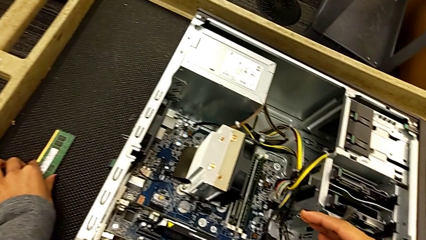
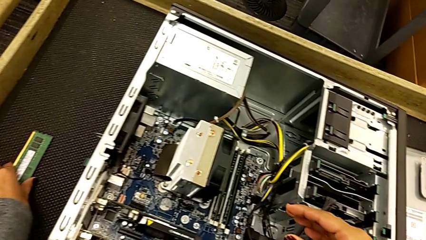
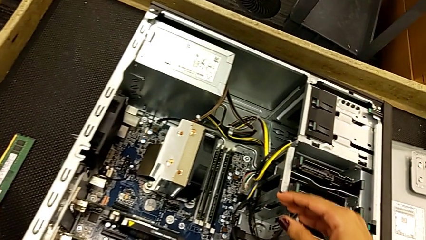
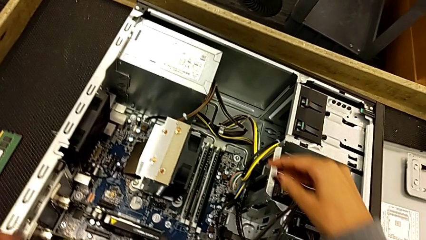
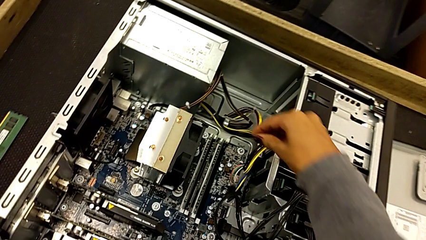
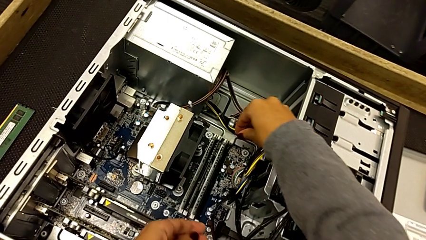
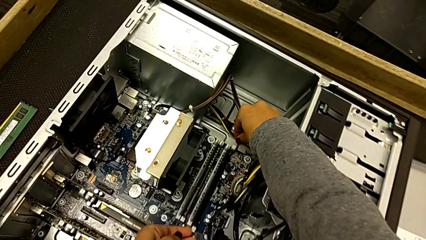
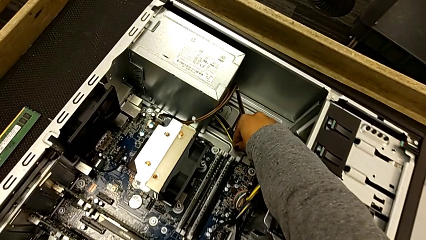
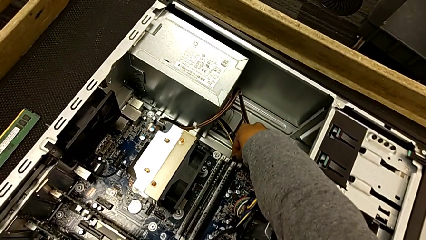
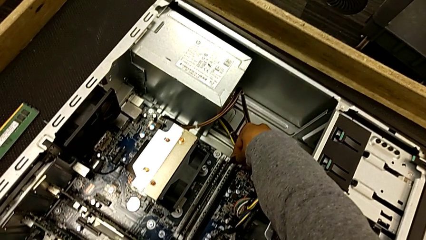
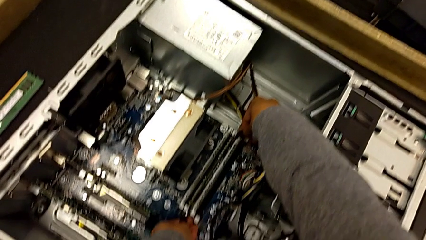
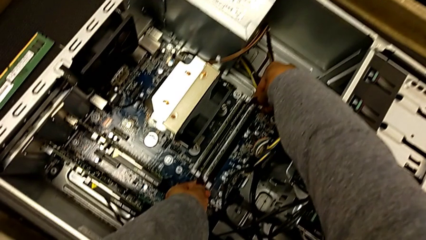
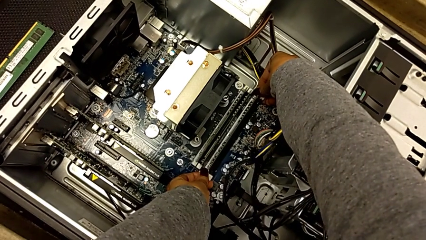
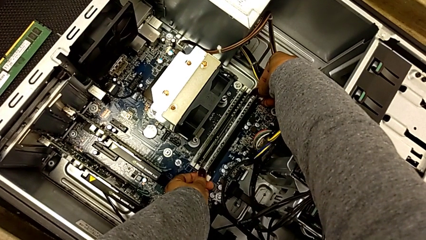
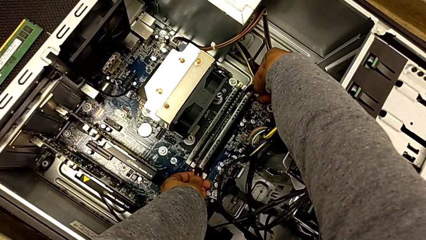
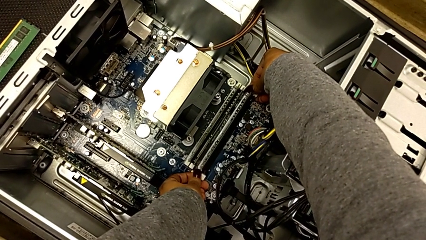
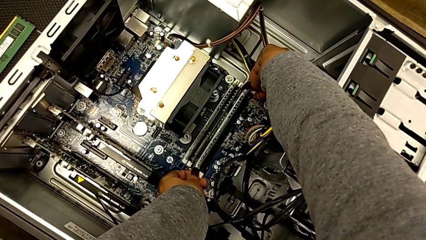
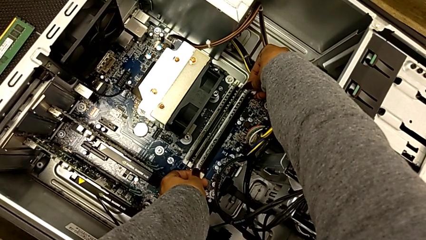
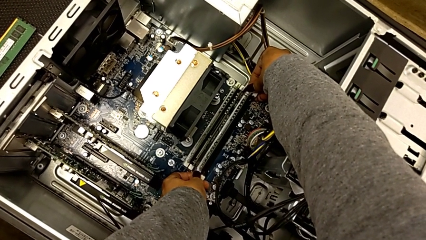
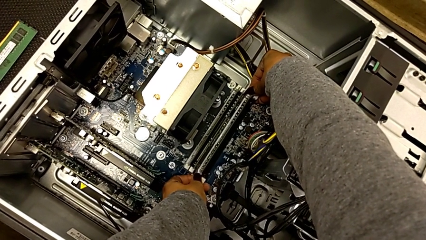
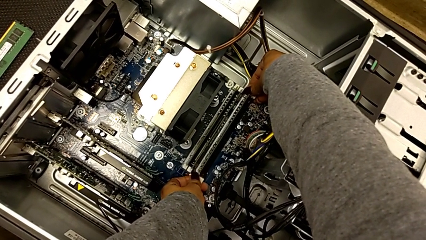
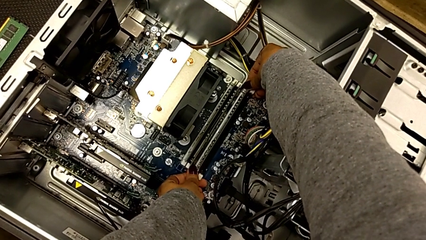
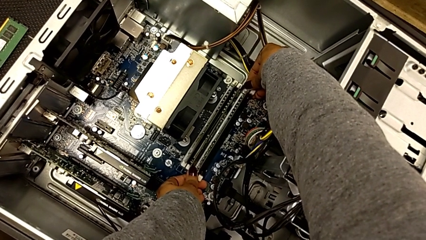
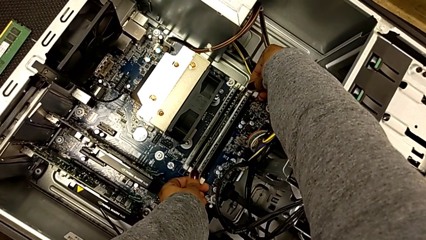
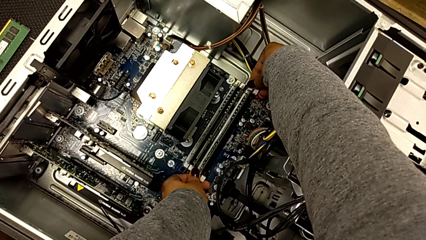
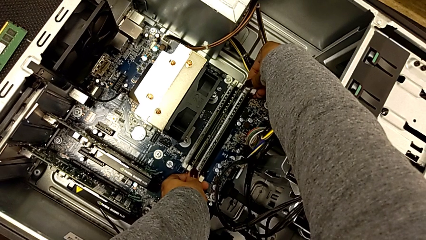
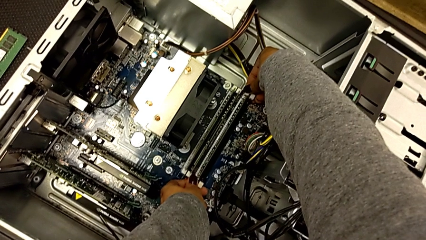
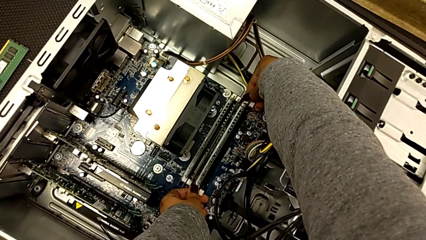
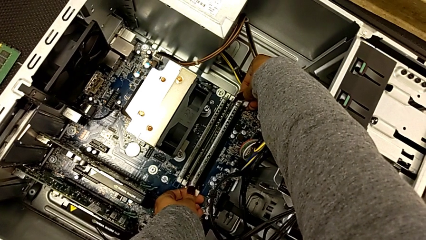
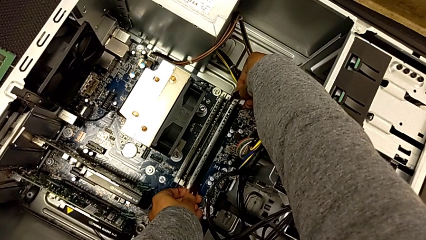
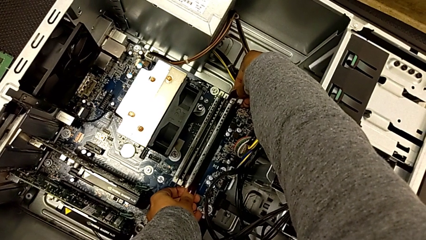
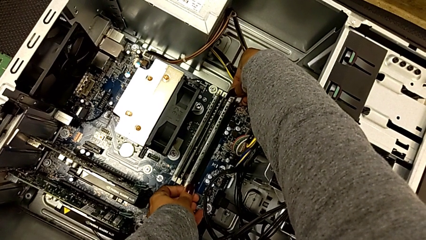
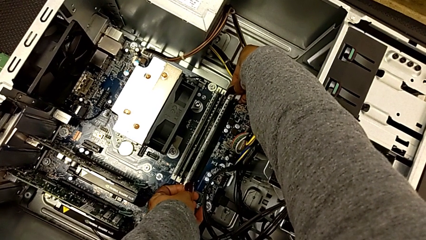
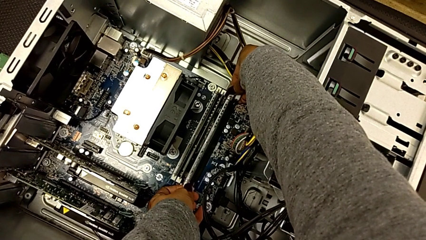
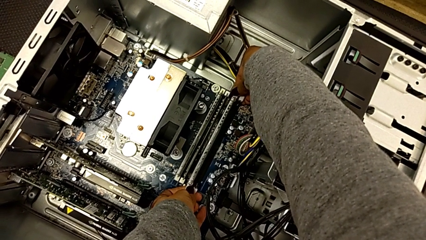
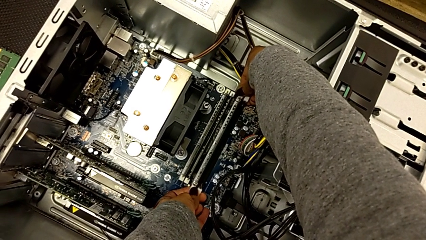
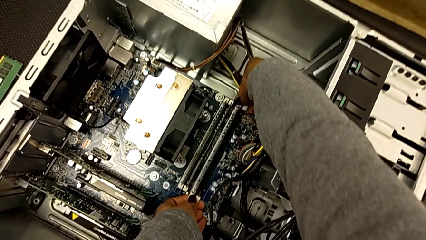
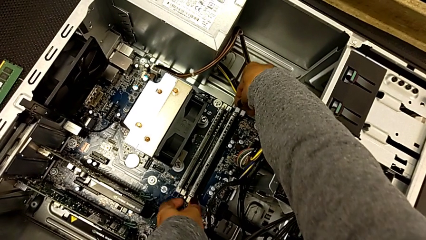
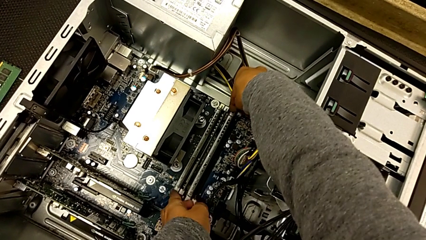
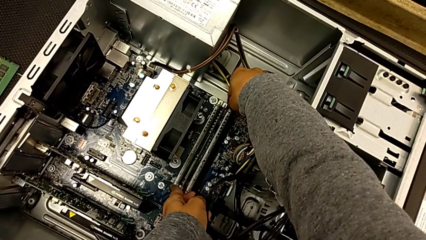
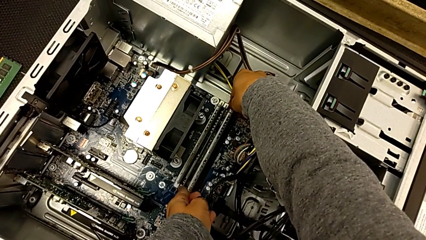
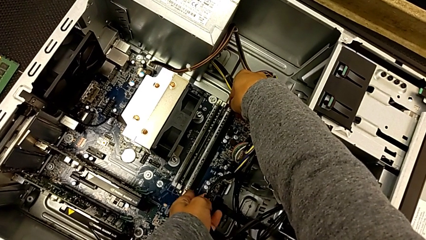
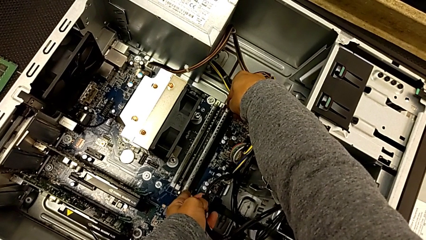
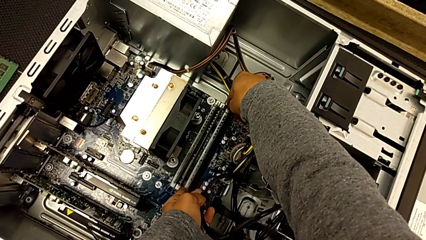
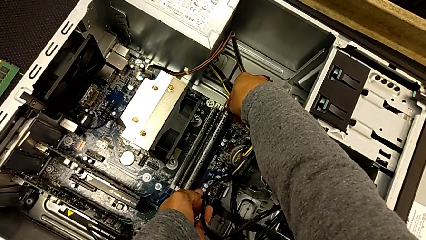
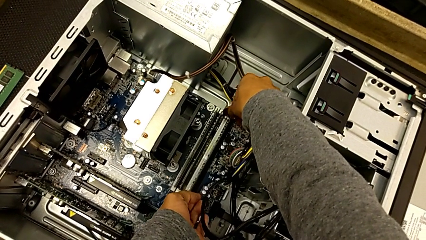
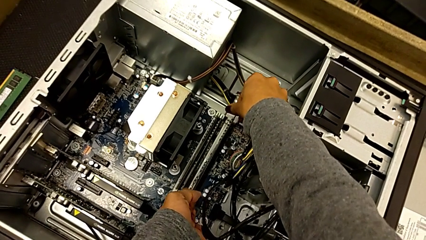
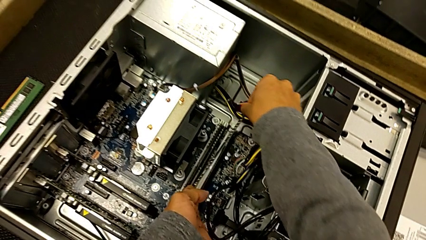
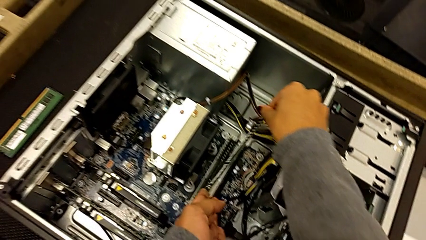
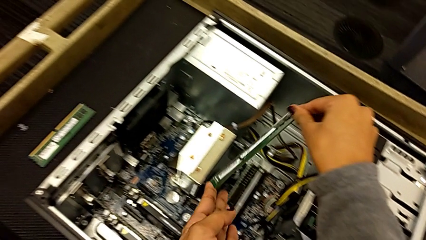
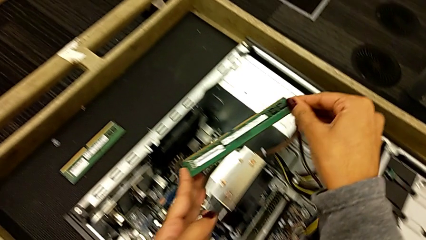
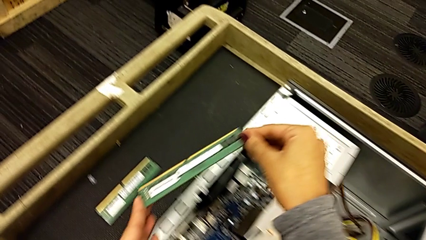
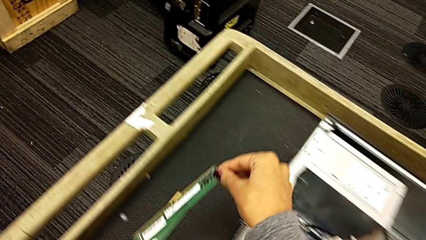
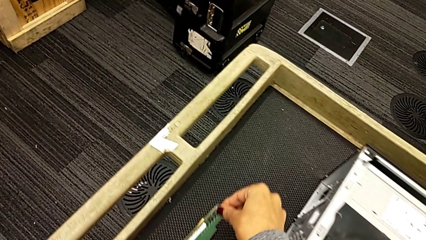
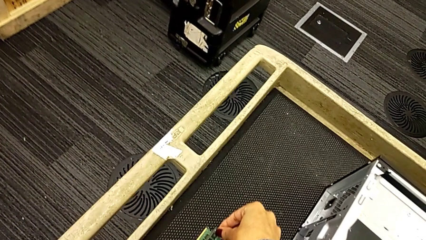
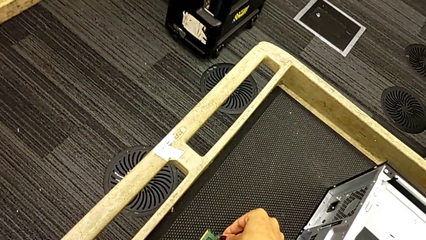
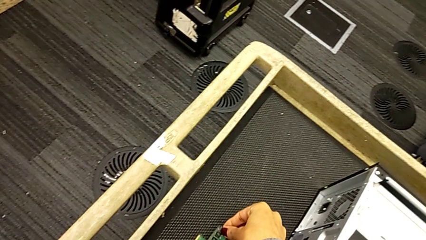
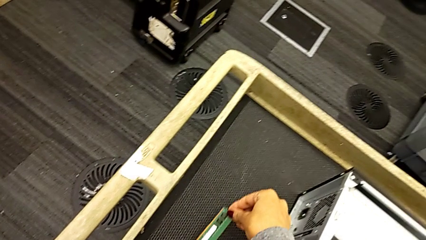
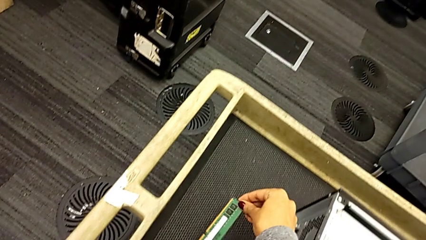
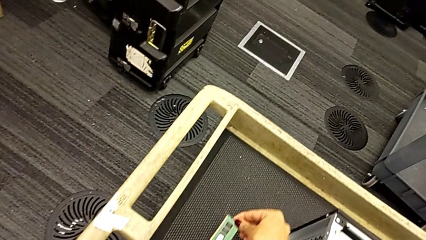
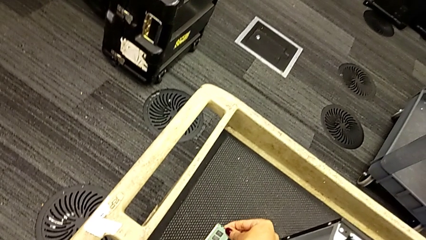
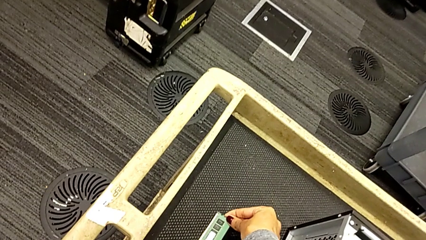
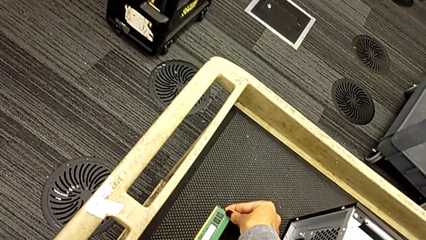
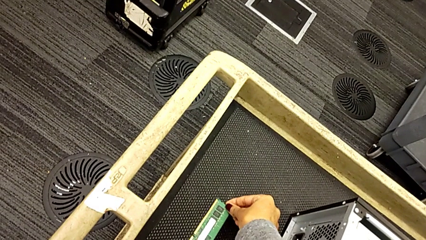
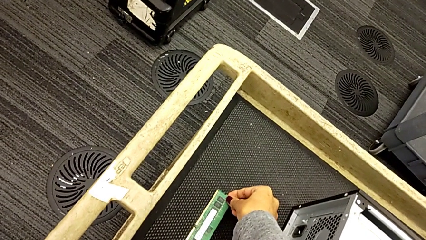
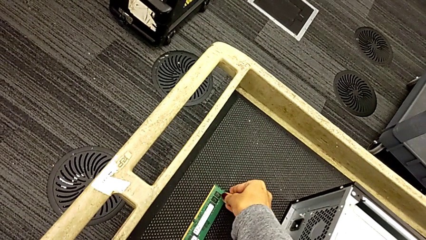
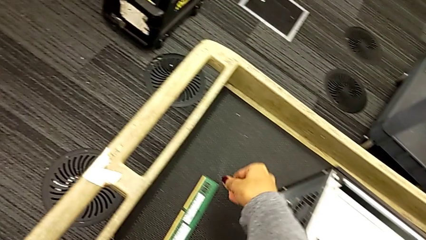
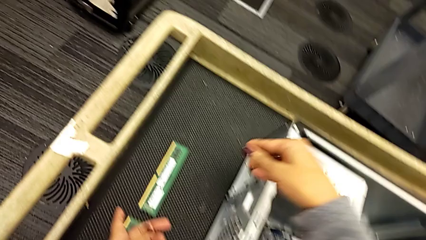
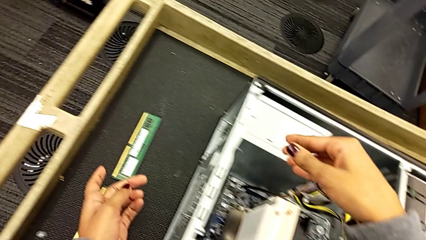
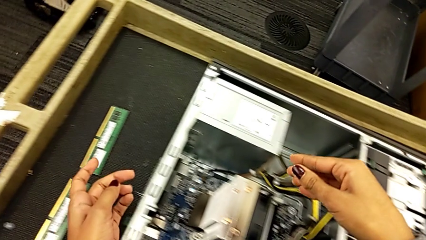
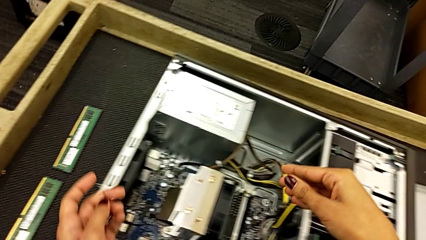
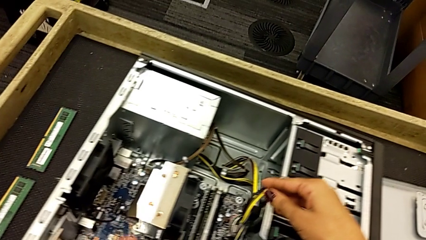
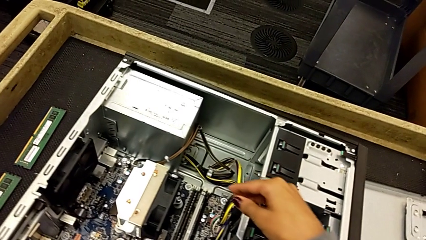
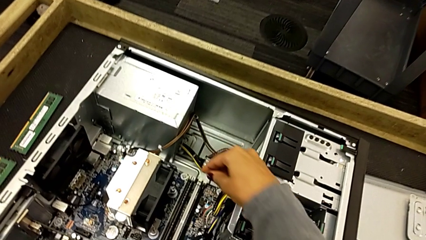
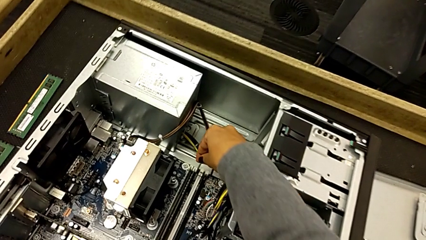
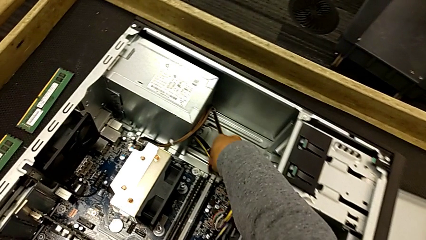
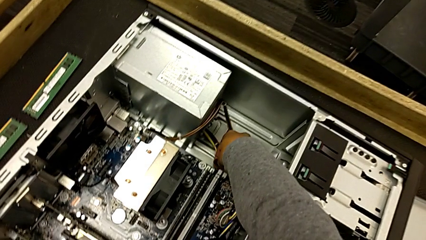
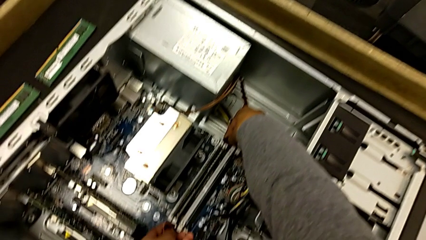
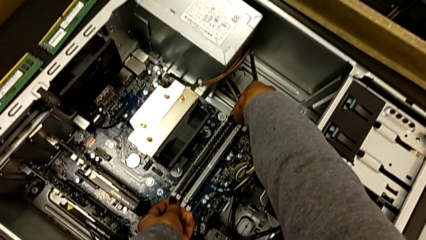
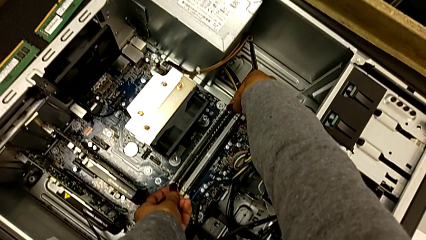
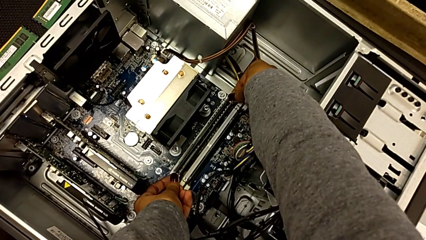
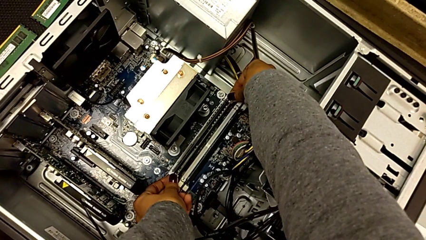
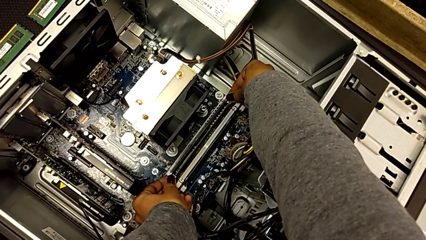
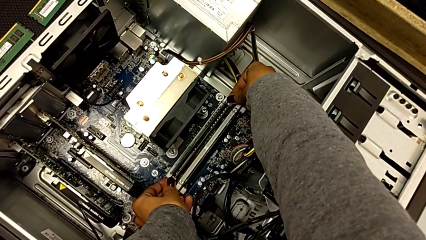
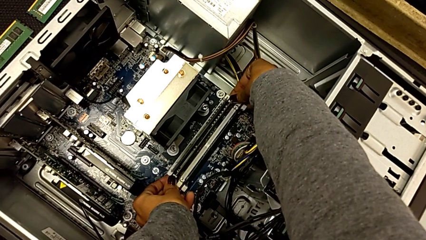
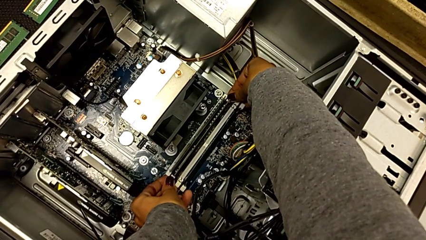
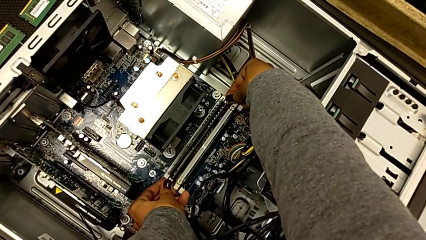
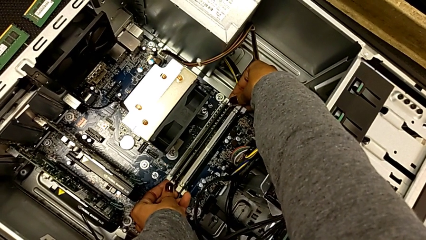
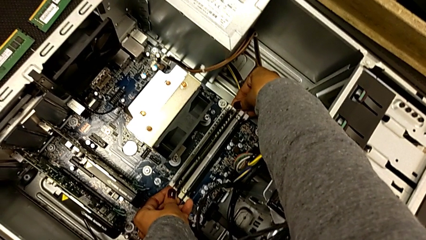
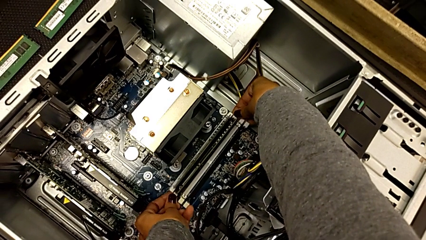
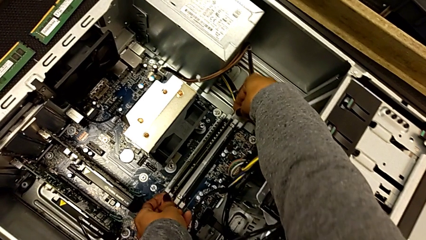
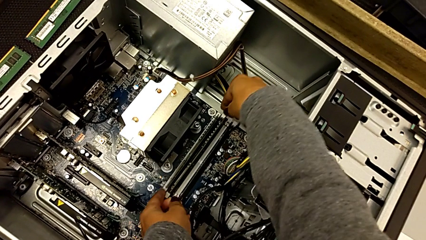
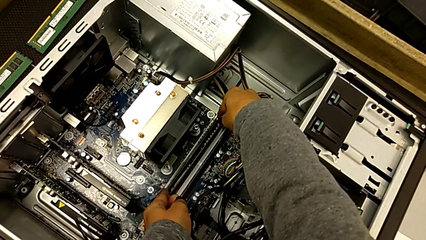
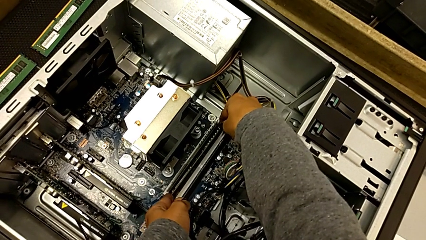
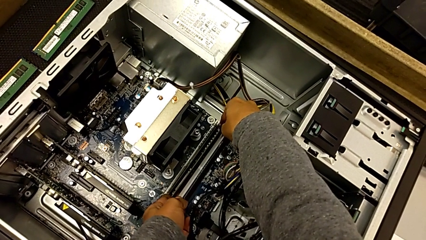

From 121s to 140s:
The camera wearer is withdrawing the RAM from the tabs. They unlock the RAM tab, withdraw the second RAM, place it and unlock the RAM tab.
